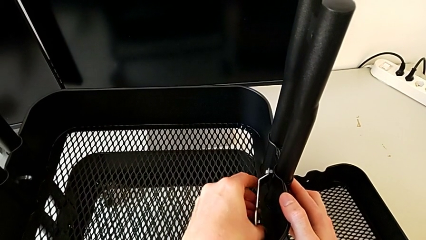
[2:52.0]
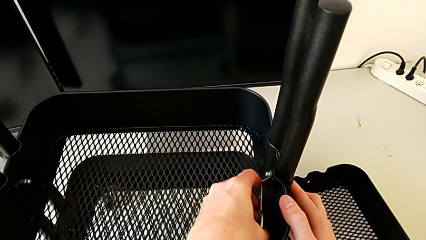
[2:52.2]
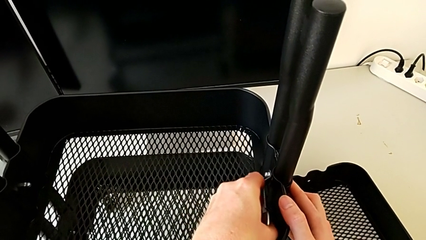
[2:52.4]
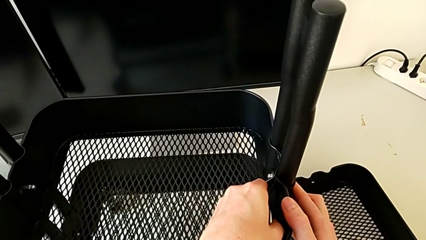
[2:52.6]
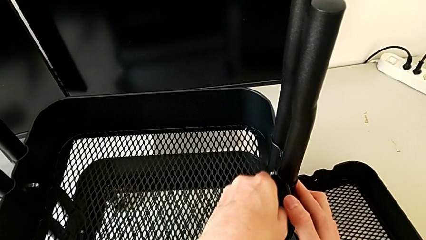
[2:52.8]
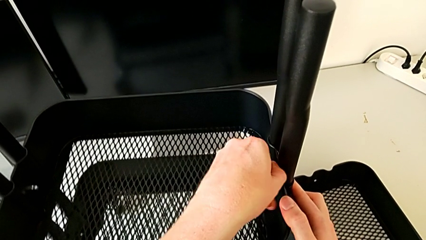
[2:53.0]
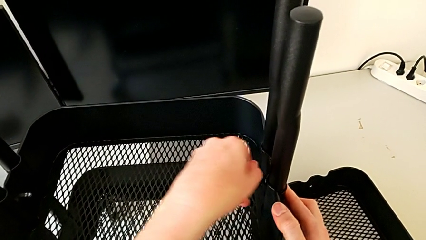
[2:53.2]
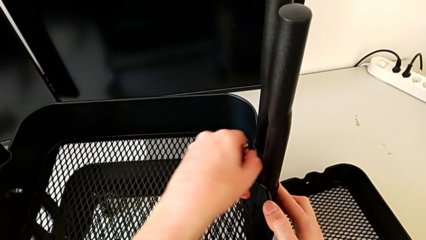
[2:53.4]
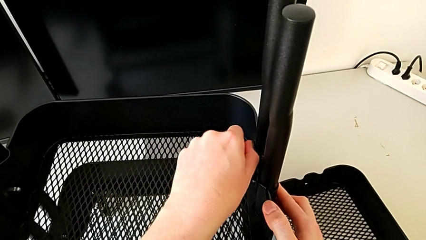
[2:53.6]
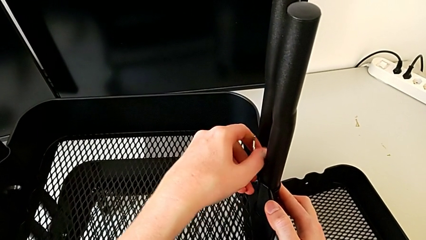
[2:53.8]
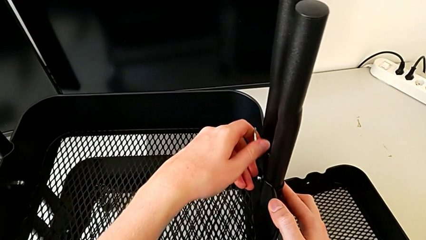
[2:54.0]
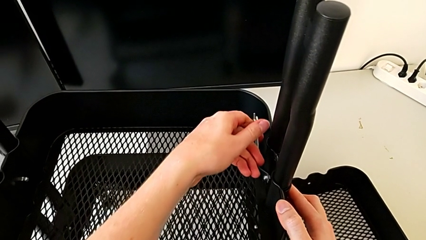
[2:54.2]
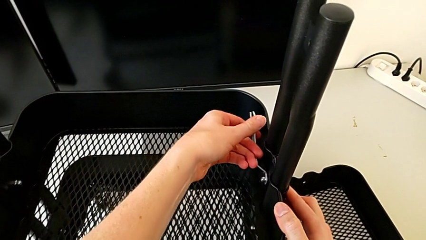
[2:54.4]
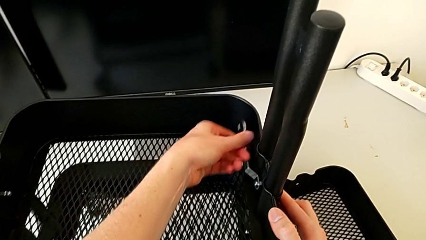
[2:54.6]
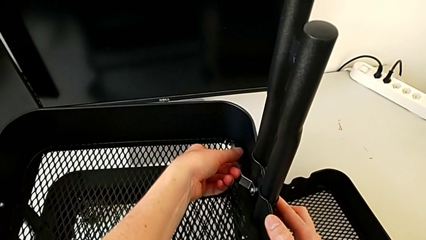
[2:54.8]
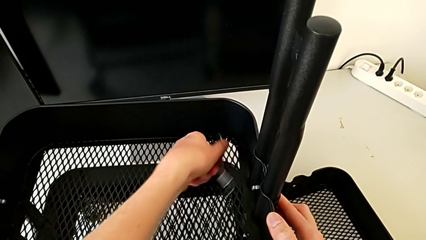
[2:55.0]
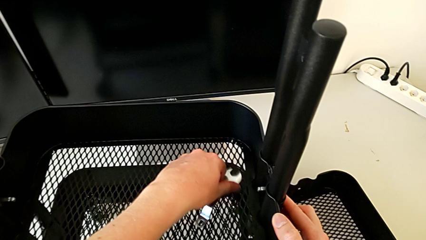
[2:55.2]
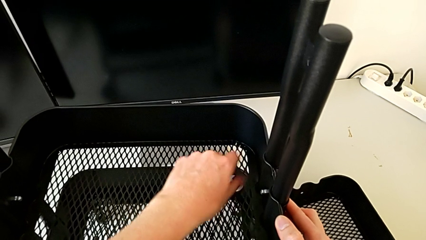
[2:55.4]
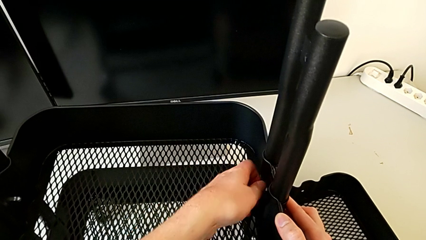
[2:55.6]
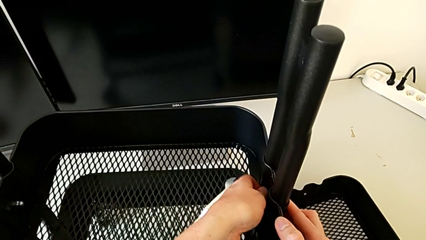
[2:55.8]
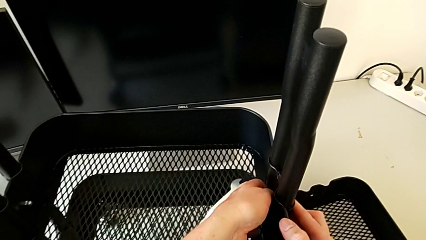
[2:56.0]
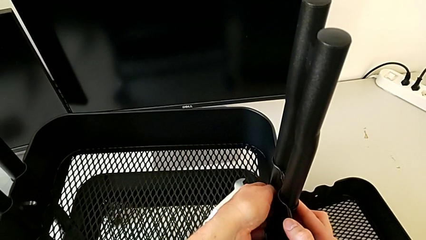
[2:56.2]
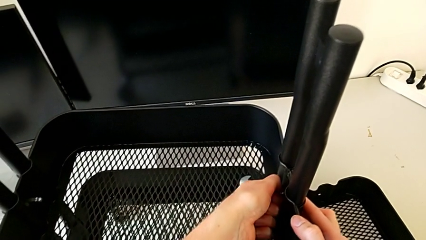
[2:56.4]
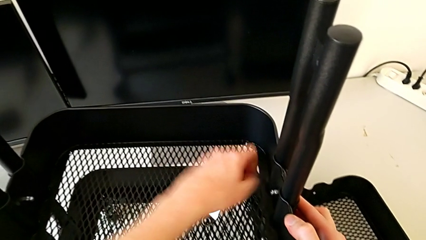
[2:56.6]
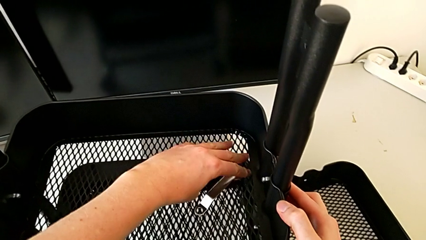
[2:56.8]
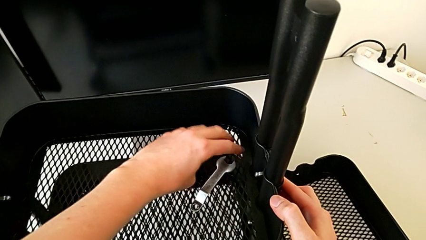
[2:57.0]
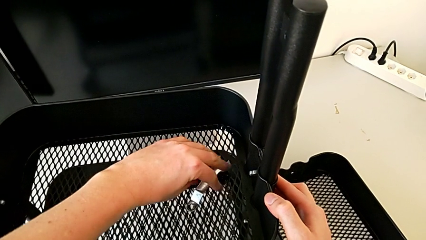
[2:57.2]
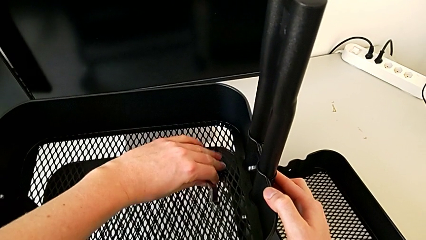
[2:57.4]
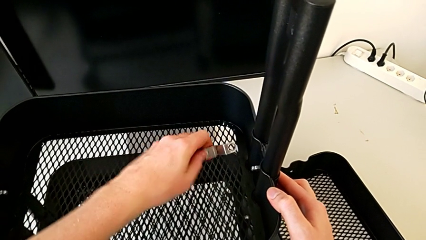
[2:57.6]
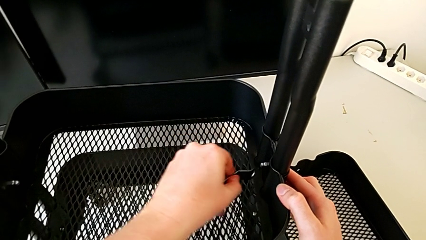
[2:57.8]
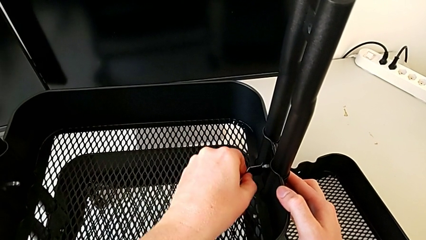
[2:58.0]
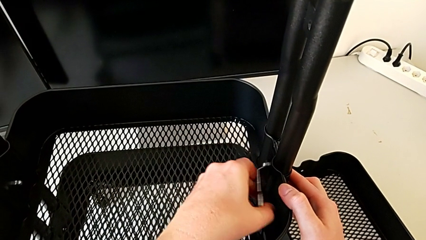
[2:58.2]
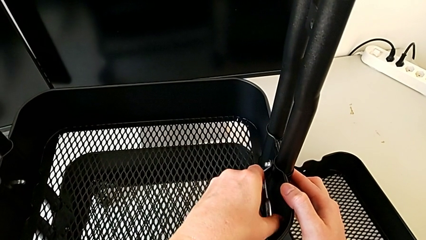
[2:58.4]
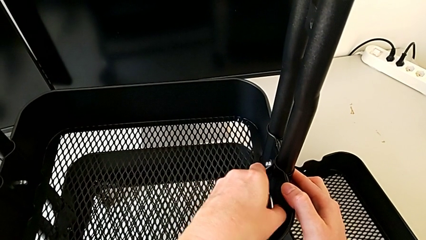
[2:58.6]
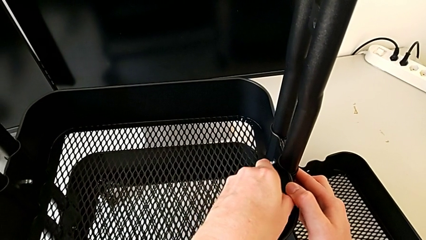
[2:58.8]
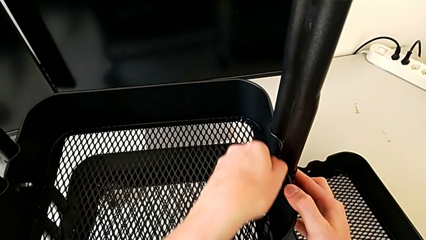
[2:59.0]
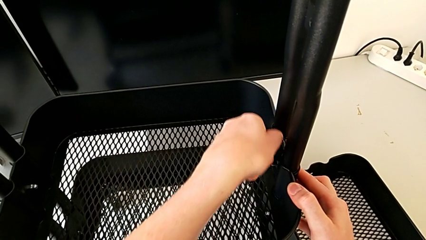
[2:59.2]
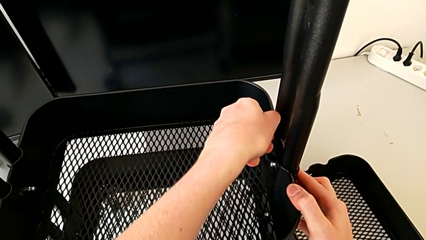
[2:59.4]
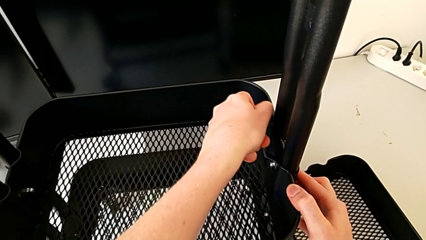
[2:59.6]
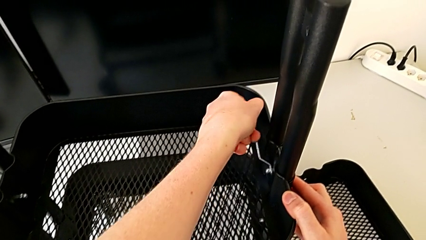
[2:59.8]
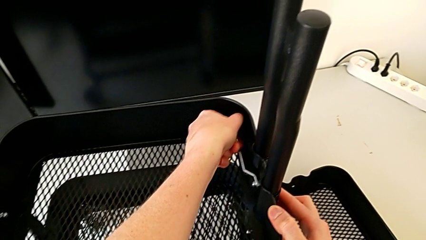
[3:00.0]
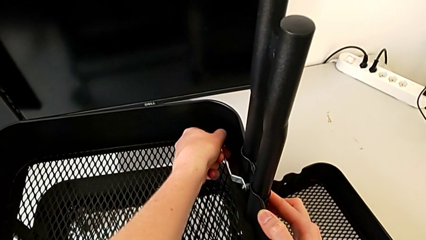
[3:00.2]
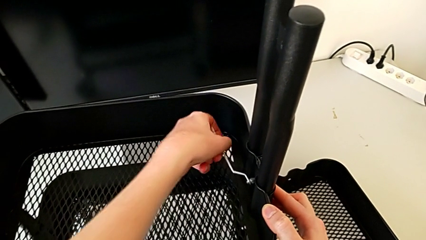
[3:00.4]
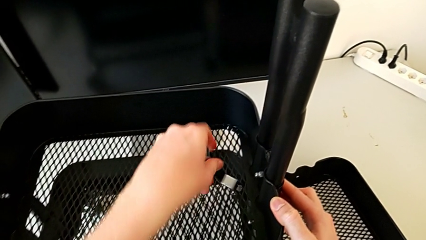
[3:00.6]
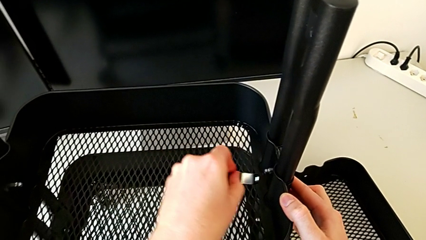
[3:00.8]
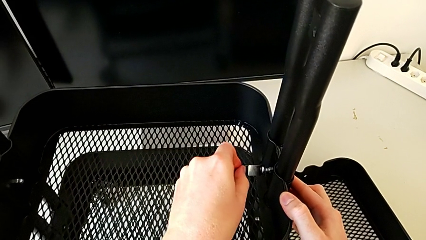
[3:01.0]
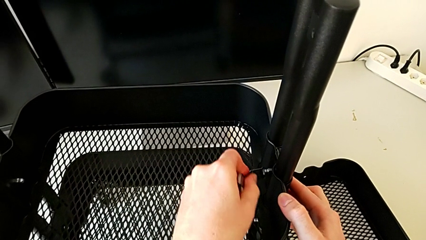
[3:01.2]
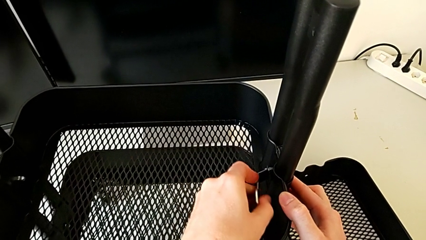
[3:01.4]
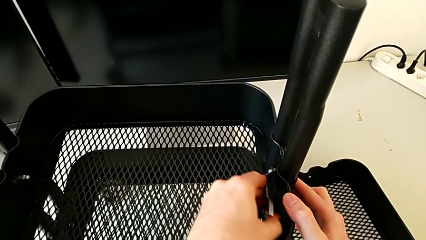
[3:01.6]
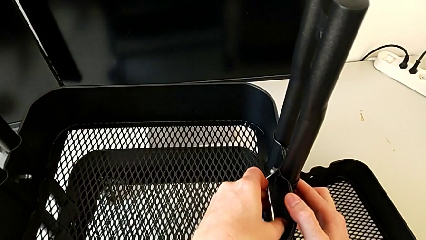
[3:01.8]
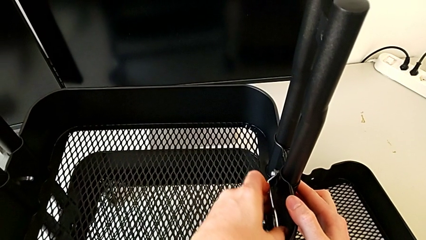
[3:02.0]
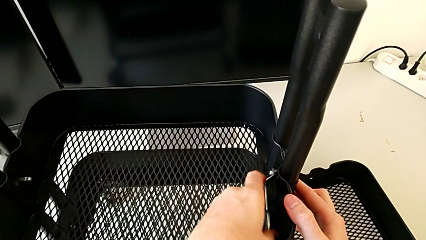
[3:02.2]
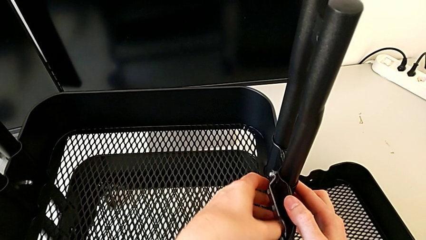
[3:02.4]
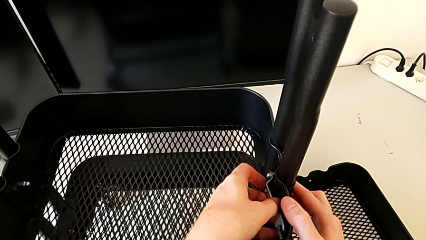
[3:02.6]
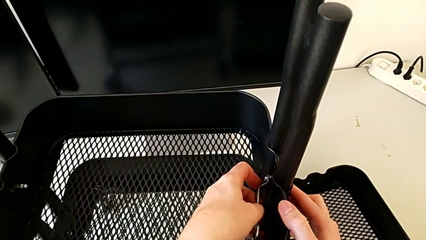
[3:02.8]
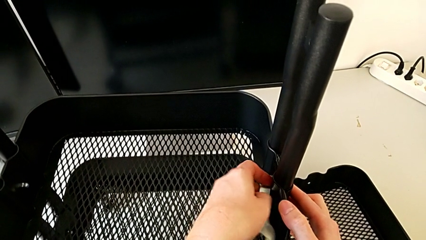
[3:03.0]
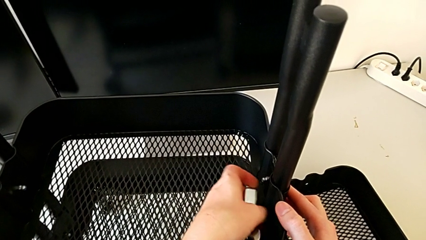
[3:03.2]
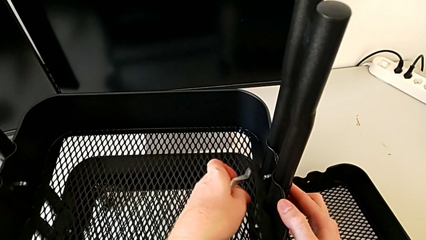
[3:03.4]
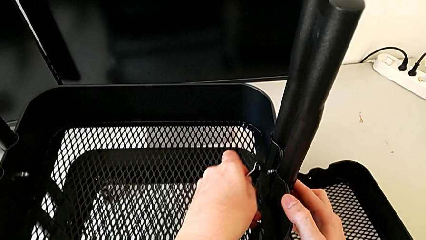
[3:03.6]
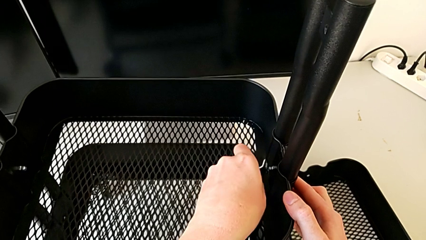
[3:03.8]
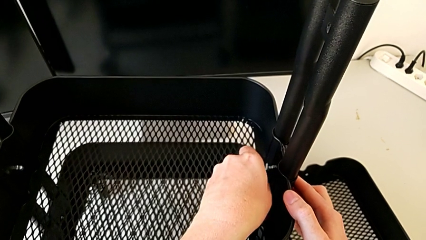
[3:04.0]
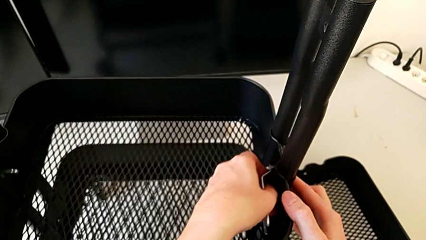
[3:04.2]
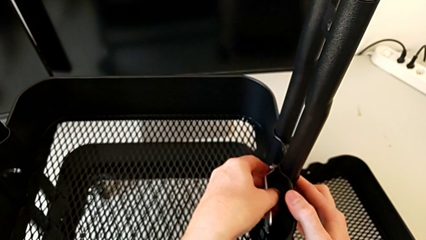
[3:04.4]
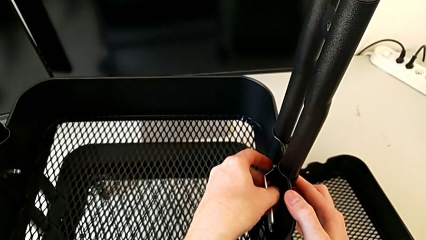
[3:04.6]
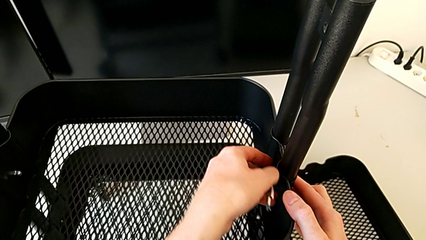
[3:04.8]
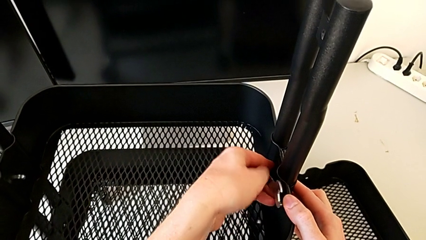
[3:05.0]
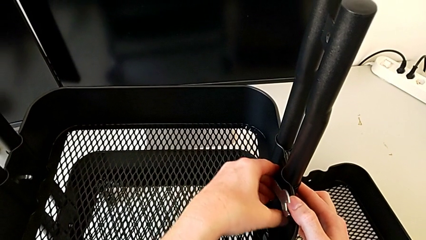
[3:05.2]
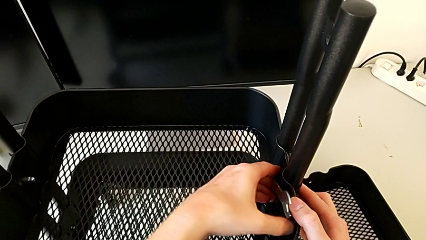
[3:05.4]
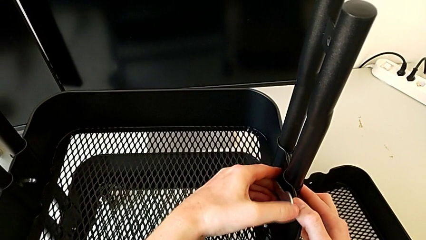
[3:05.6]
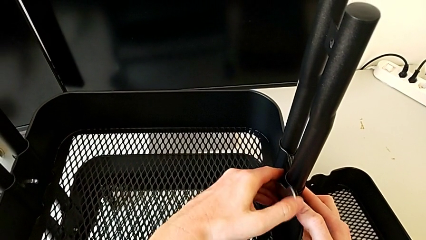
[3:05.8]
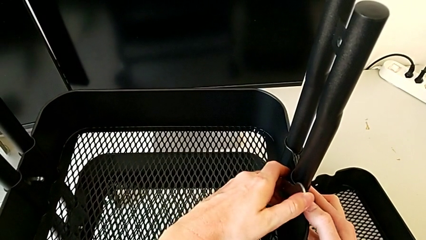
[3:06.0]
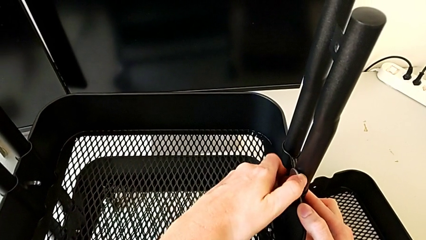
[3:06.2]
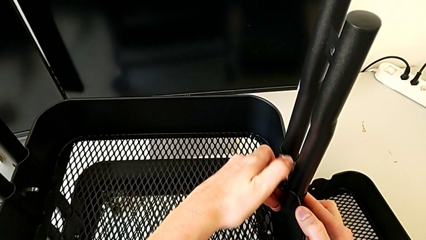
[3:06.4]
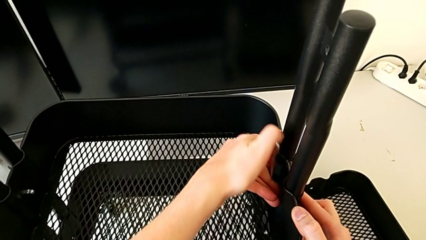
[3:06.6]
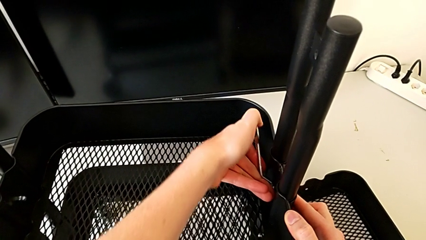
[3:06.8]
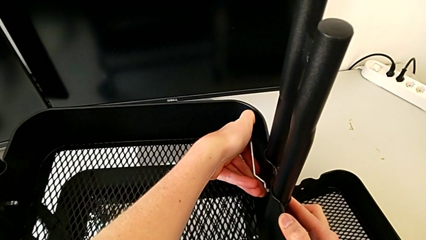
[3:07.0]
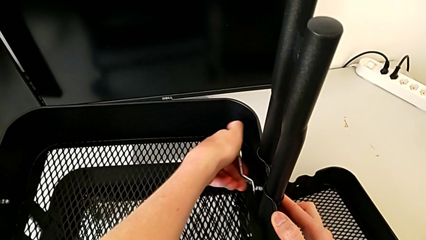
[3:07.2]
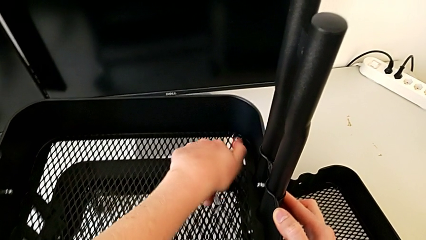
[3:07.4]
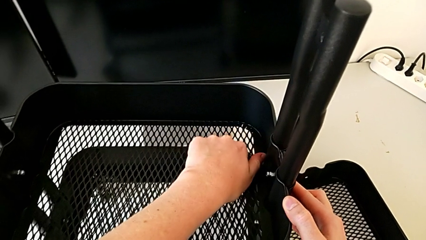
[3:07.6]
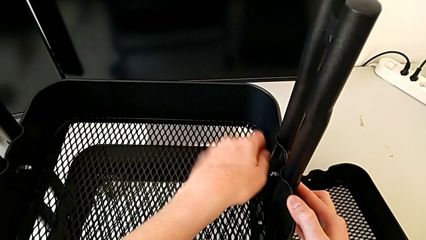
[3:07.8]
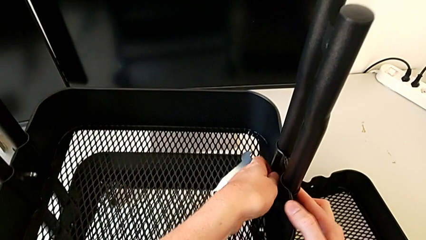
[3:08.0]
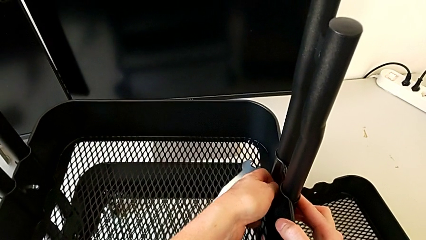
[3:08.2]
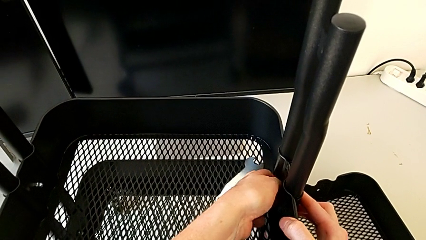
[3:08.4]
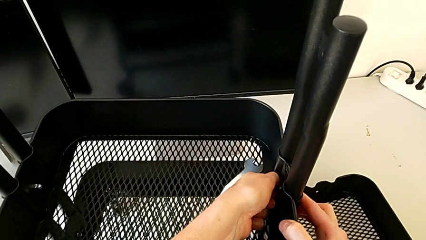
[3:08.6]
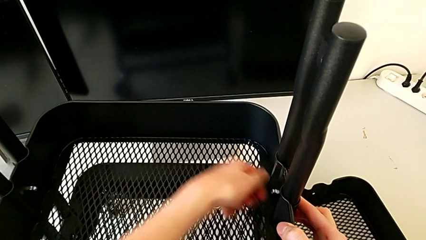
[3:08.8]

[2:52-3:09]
The camera wearer is disassembling the middle tray. They keep unscrewing the third hexagon cap nut and begin to unscrew it.
